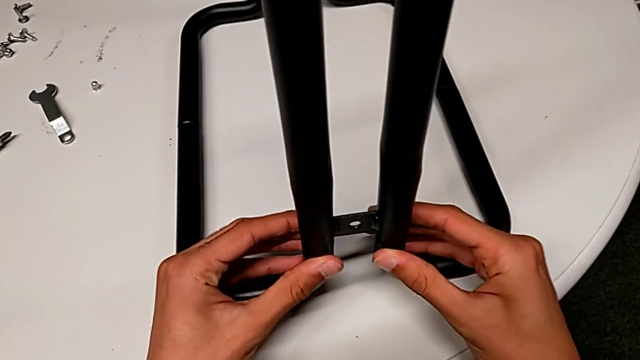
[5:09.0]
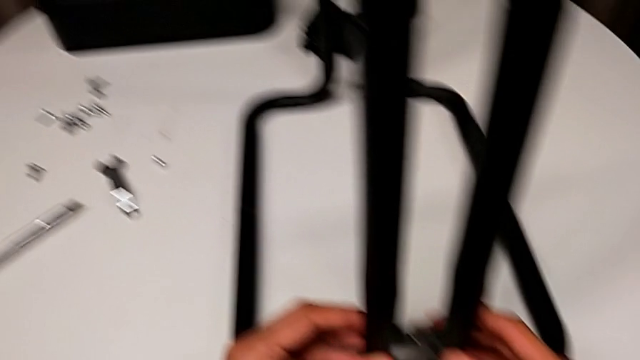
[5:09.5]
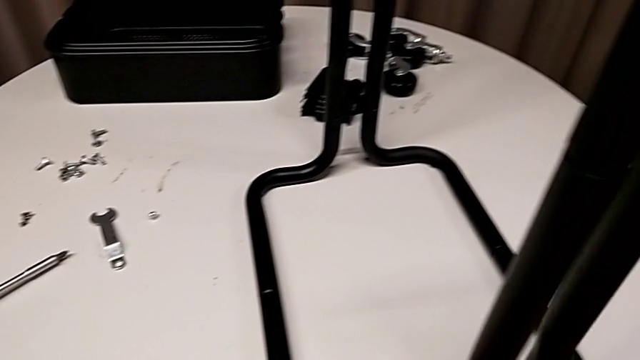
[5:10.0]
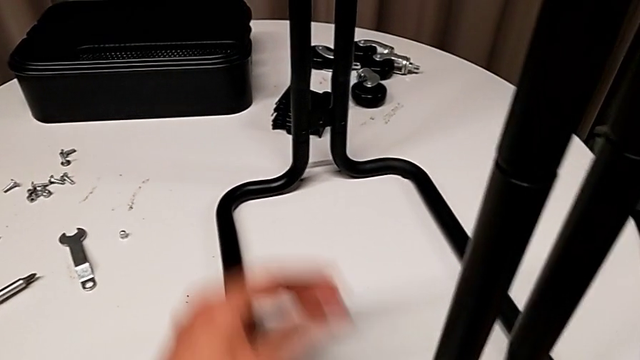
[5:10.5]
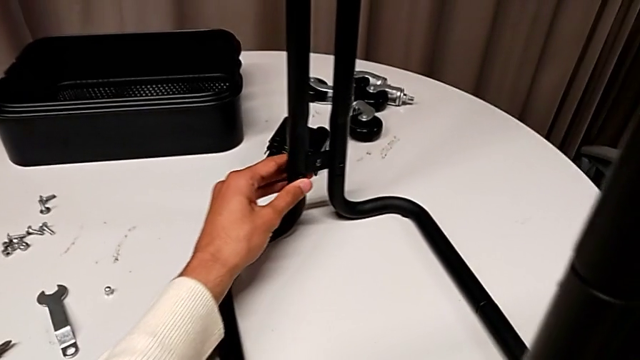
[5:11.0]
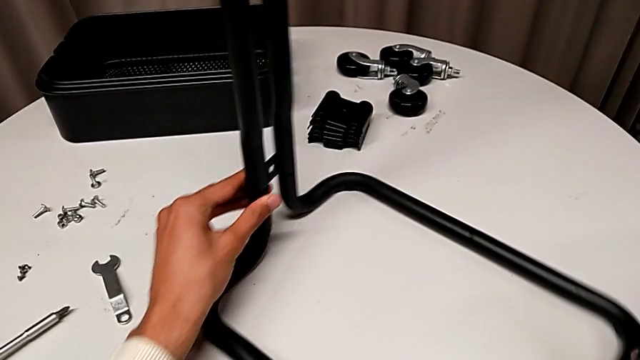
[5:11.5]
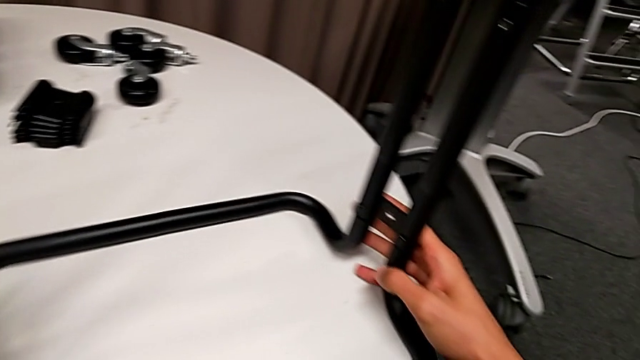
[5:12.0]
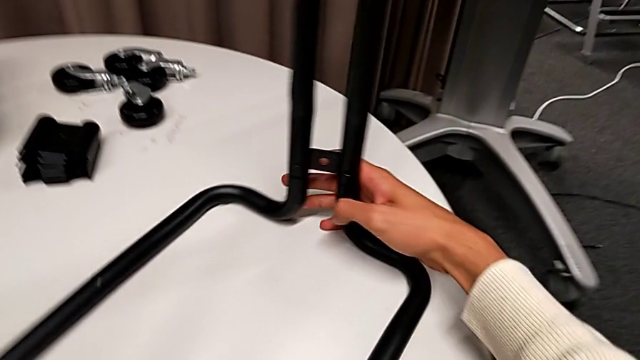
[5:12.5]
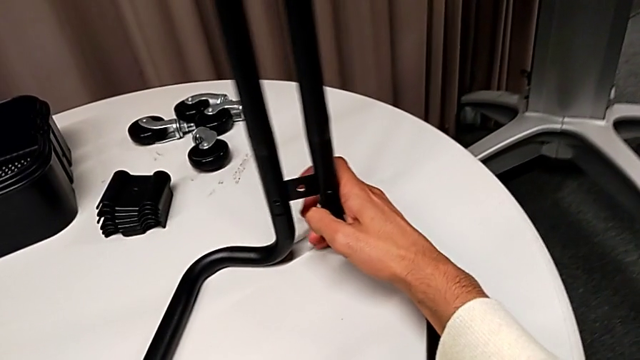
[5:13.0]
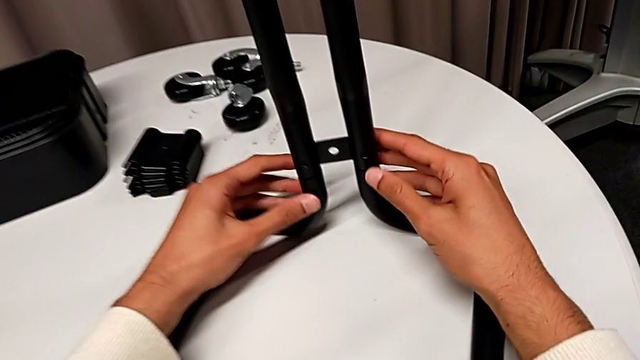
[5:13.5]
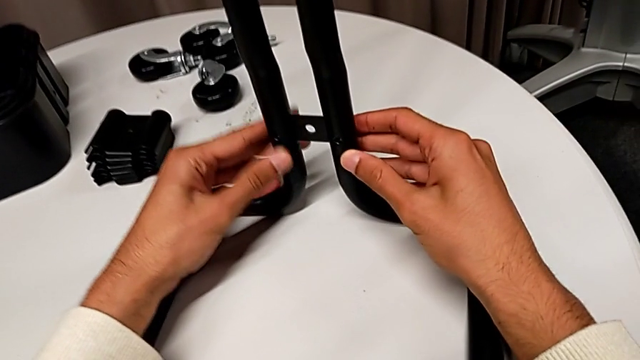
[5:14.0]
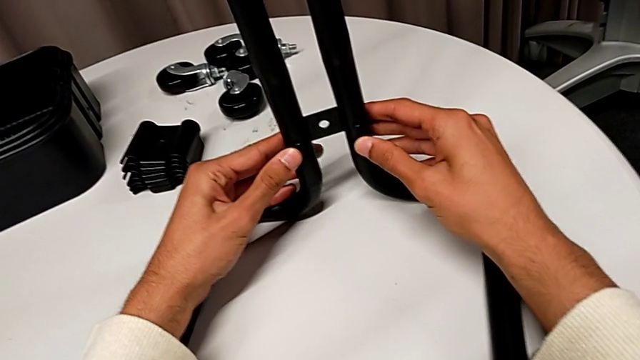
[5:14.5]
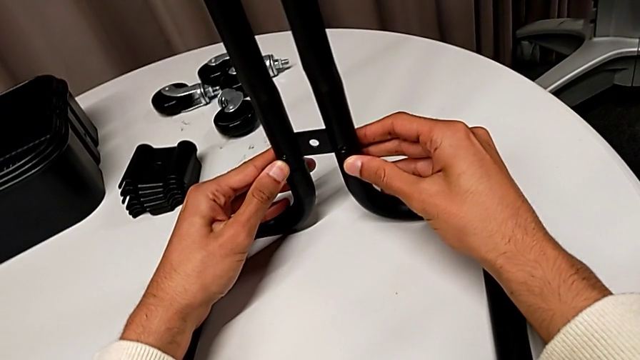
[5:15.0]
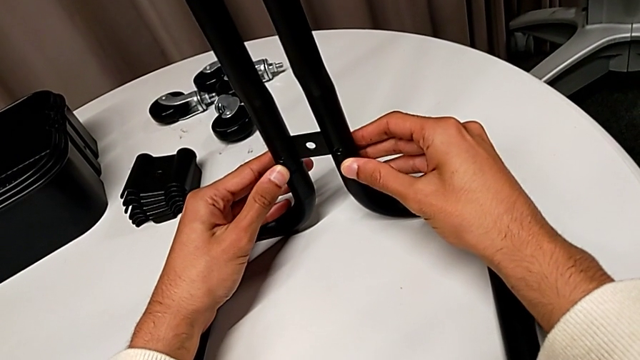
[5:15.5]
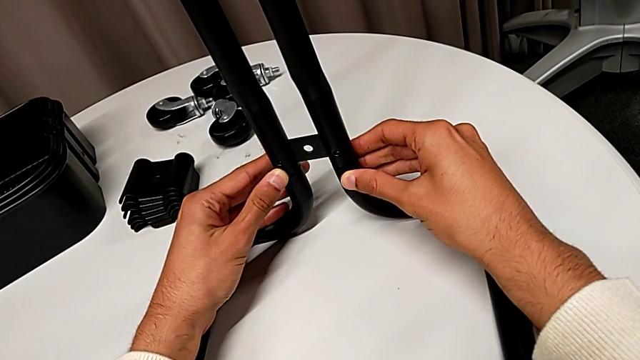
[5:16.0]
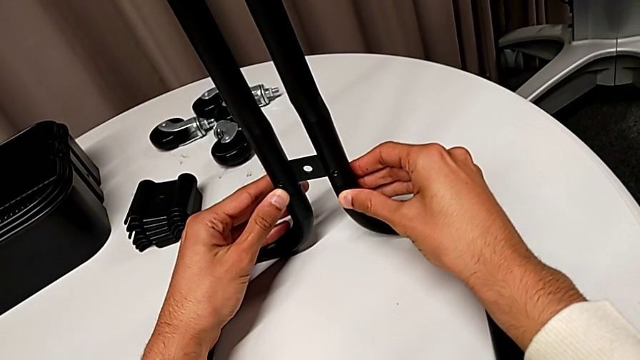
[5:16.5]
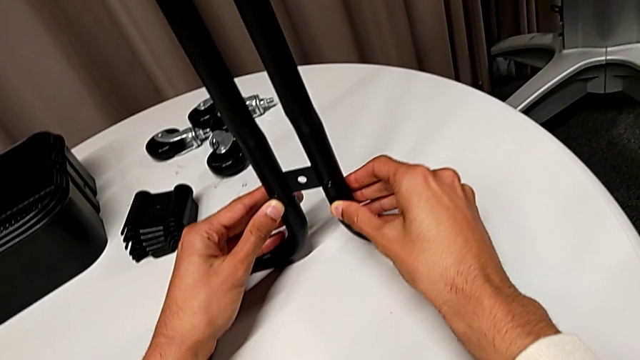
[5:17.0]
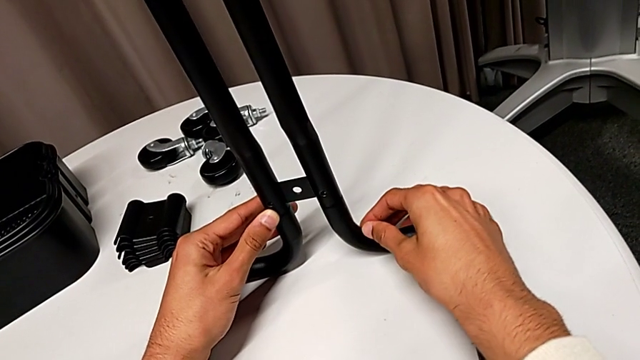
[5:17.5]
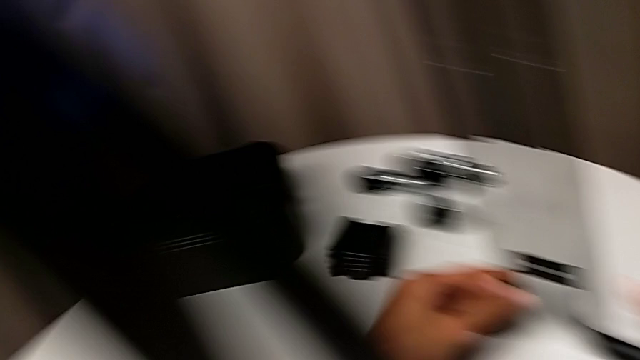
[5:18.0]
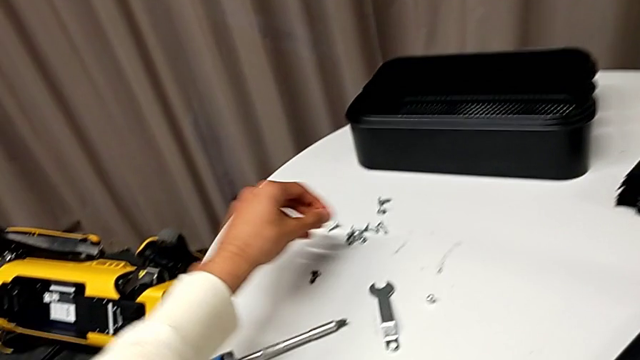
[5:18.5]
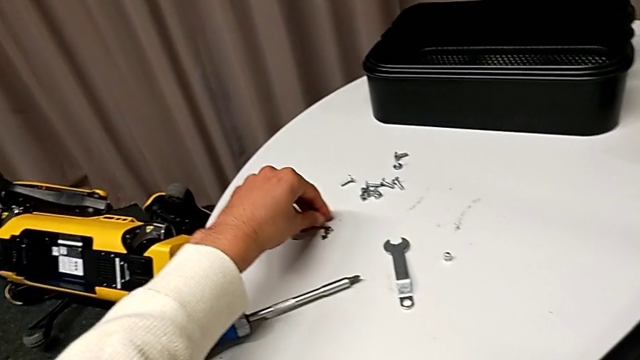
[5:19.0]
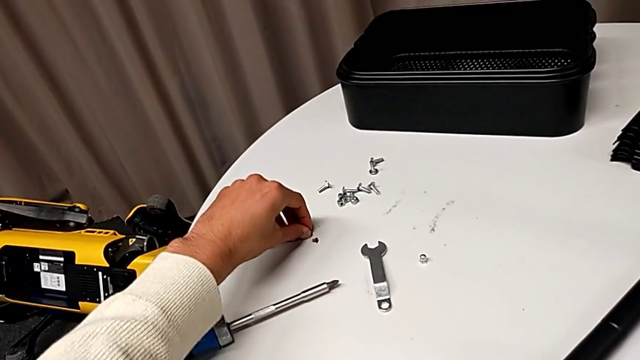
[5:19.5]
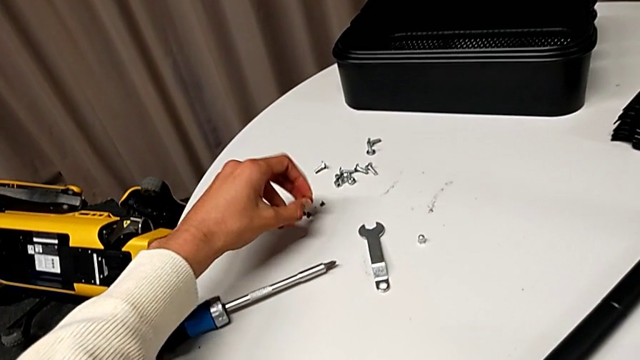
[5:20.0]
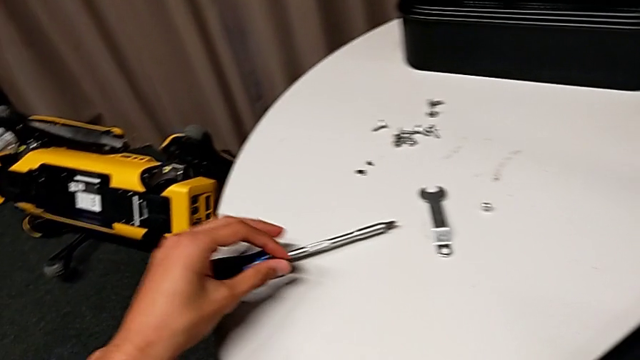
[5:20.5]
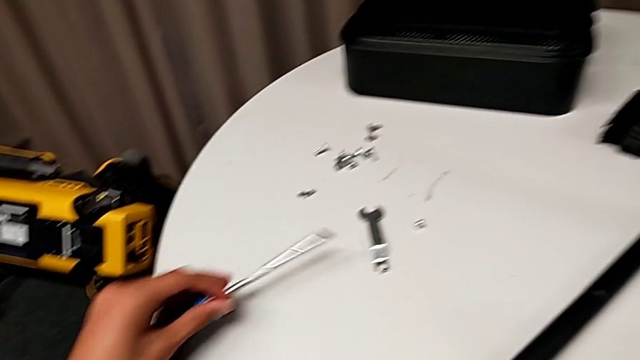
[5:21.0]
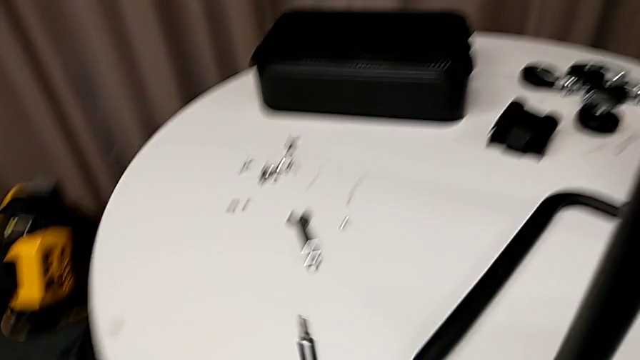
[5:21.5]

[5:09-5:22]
The camera wearer is assembling the sidebars into the base frame. They rotate the whole utility cart, inspect the frame, grab the screw and grab the screwdriver.

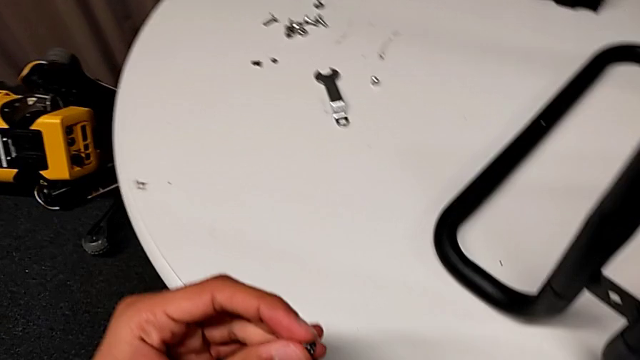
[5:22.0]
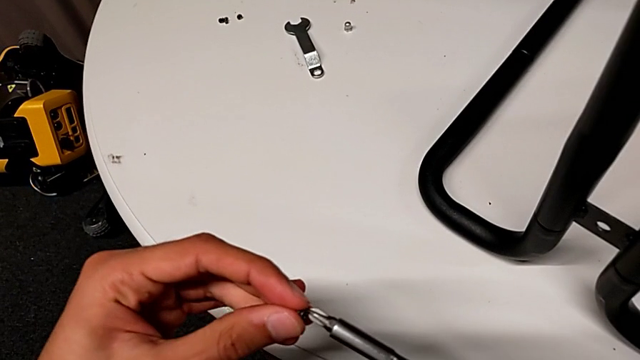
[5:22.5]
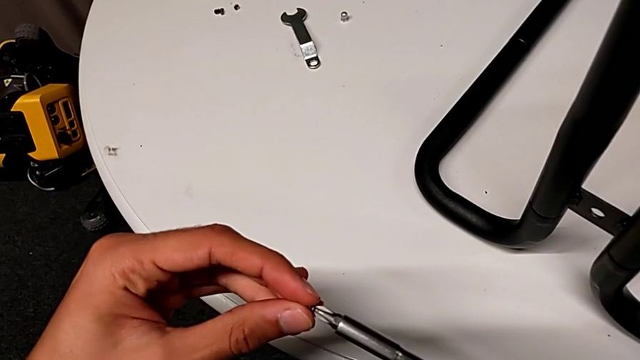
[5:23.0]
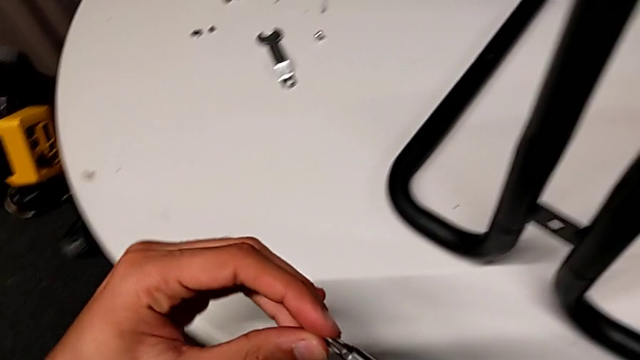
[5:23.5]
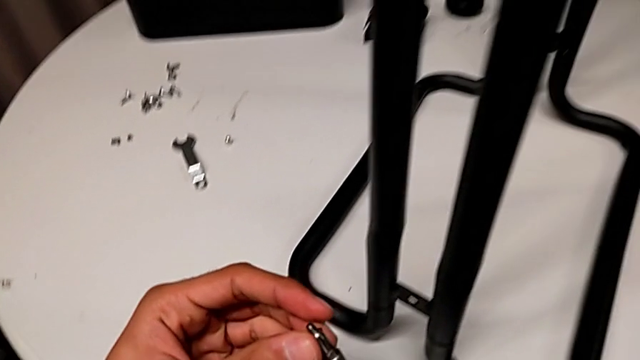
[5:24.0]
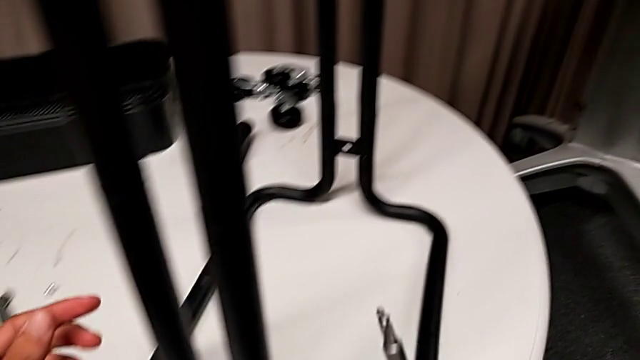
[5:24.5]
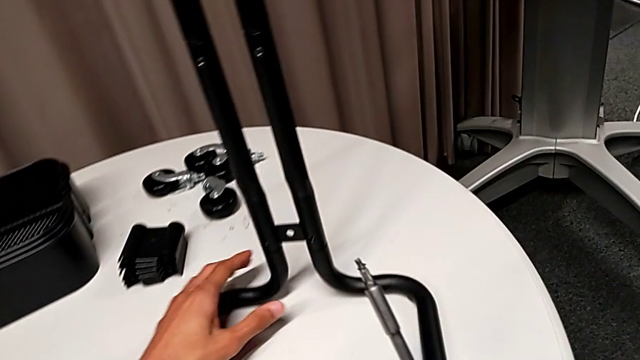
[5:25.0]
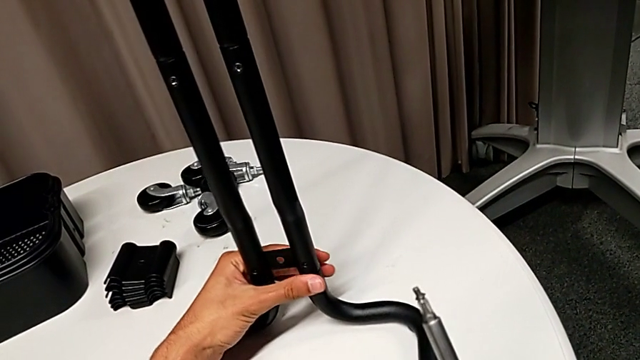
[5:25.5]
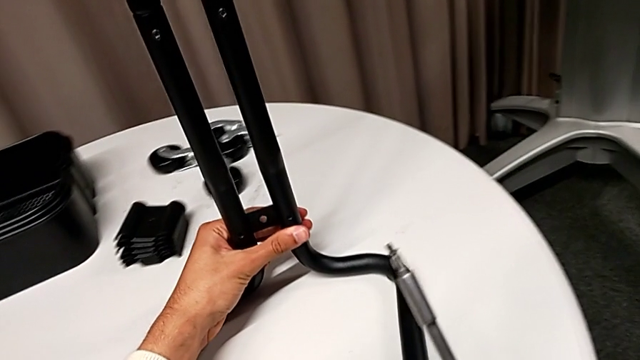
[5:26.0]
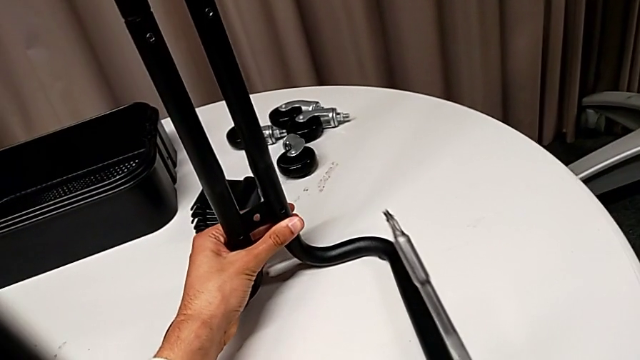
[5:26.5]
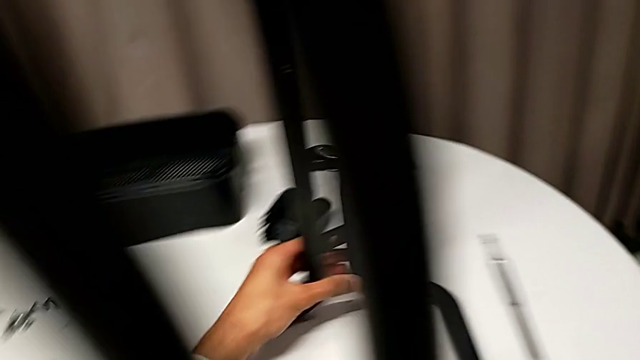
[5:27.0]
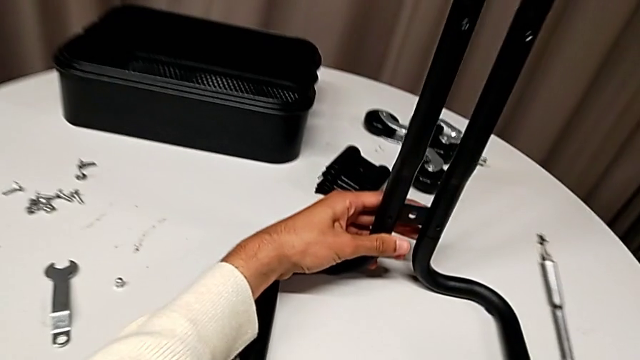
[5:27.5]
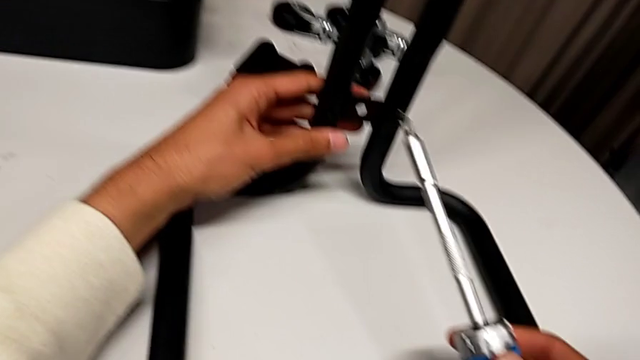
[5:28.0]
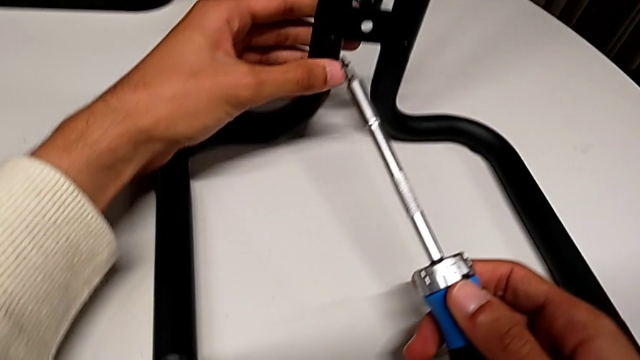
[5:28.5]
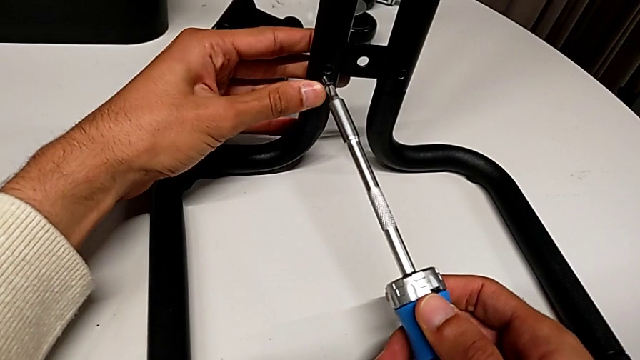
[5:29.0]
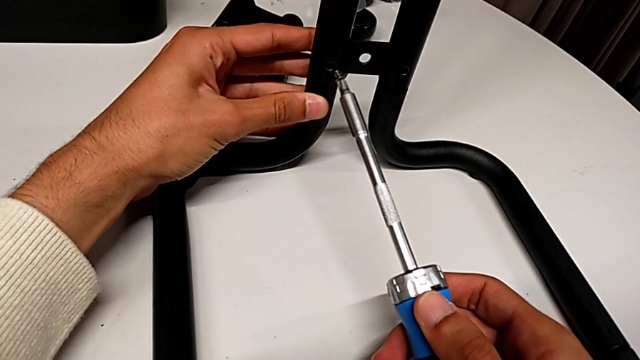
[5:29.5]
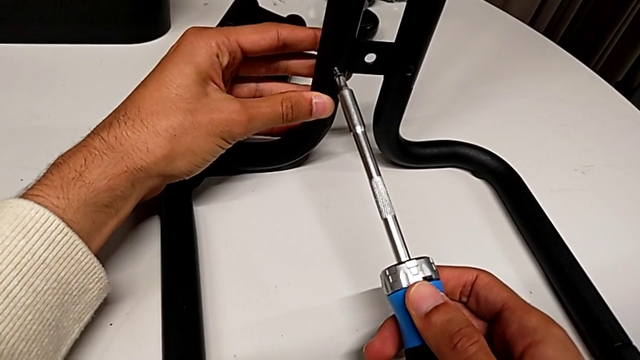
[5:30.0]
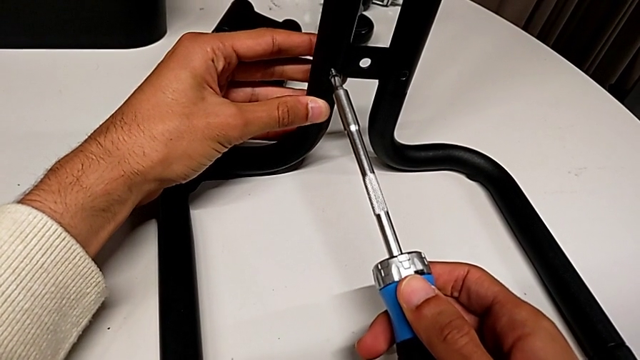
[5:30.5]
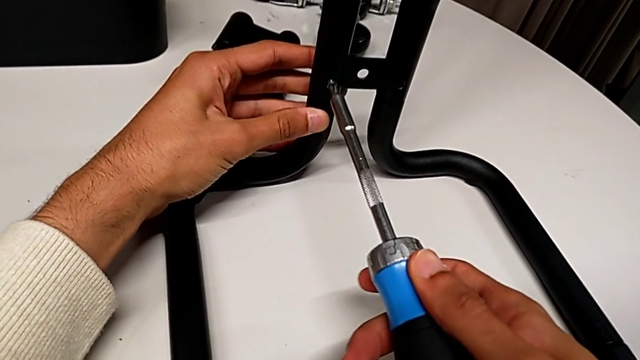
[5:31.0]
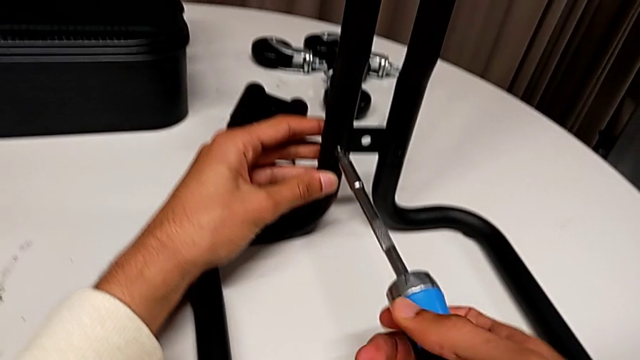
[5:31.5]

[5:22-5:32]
The camera wearer is assembling the sidebars into the base frame. They insert the screw, approach the first leg, rotate the whole utility cart and align the first leg.
